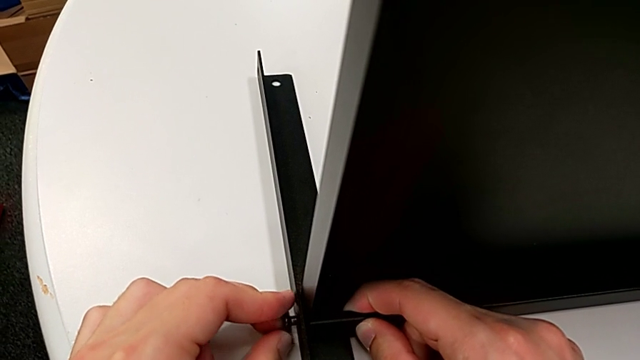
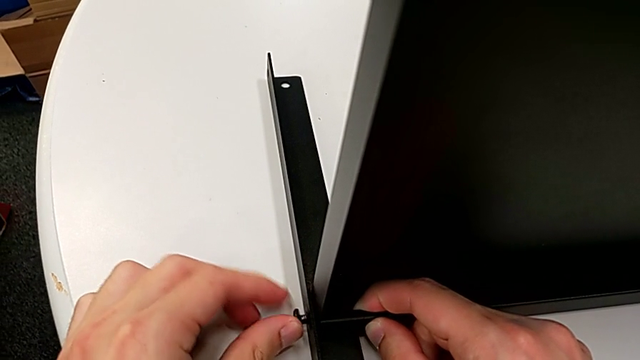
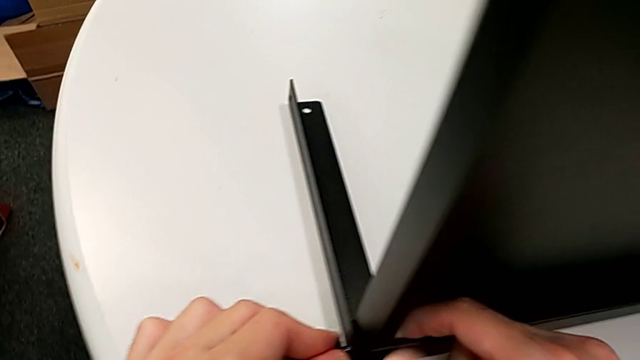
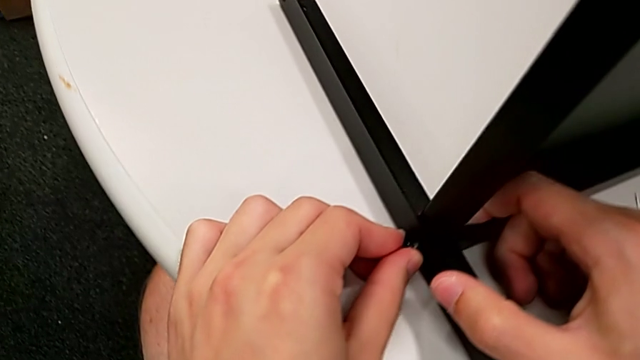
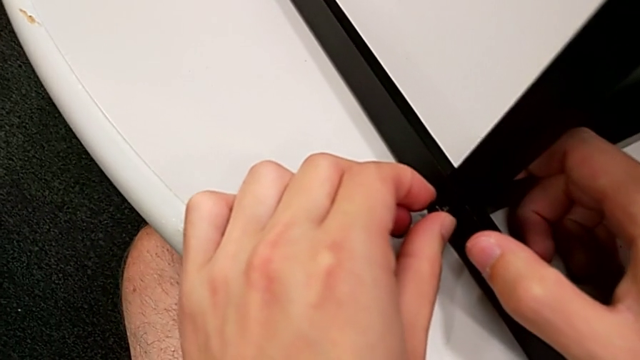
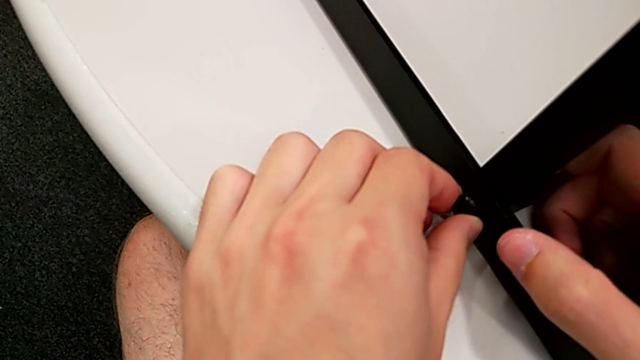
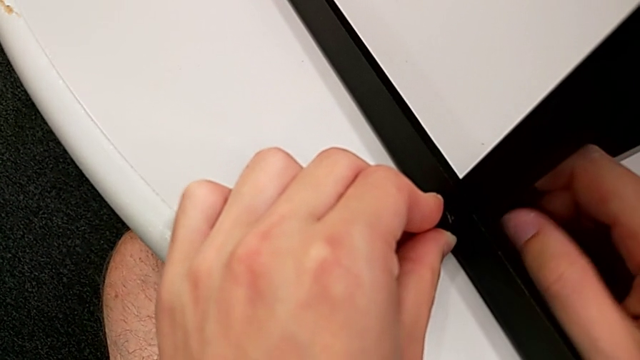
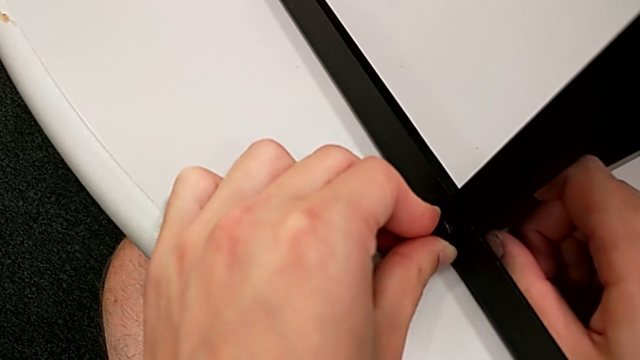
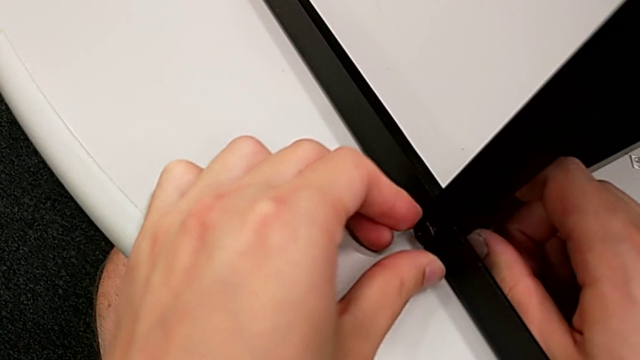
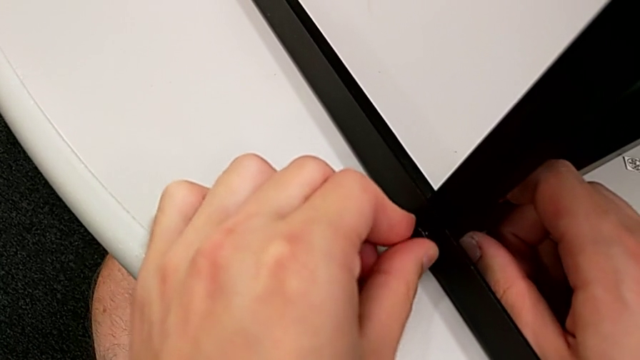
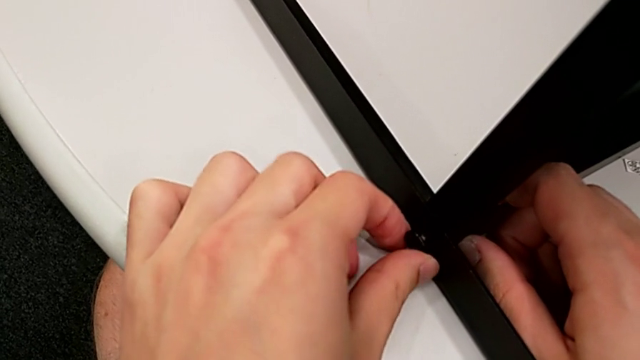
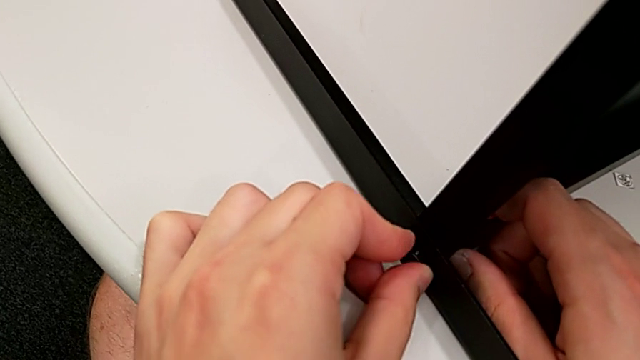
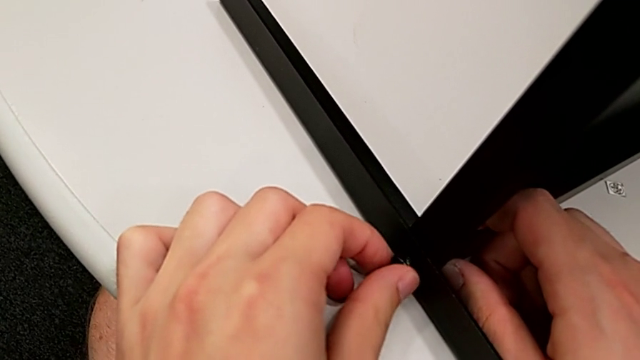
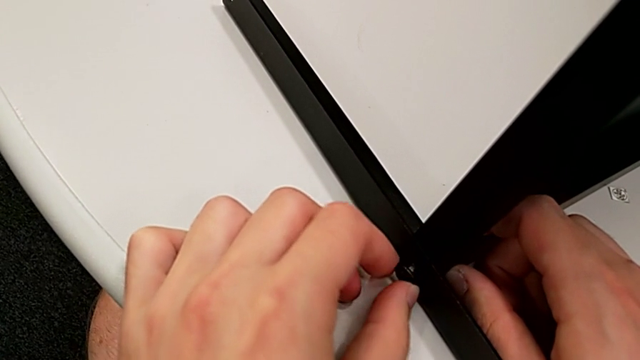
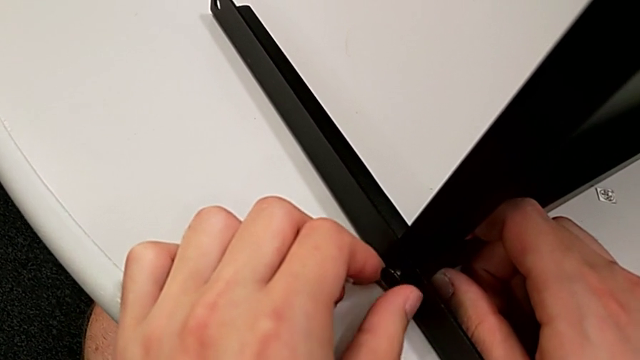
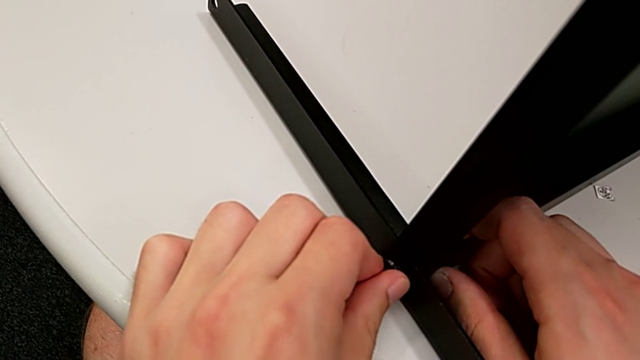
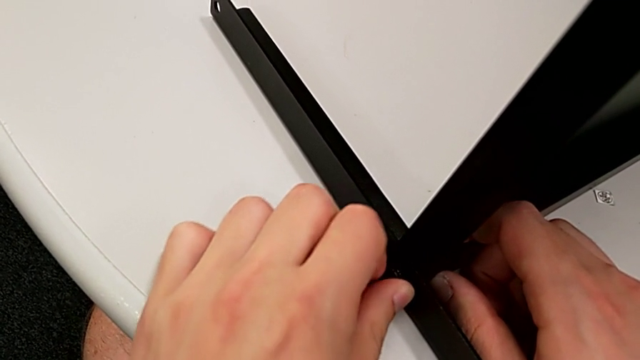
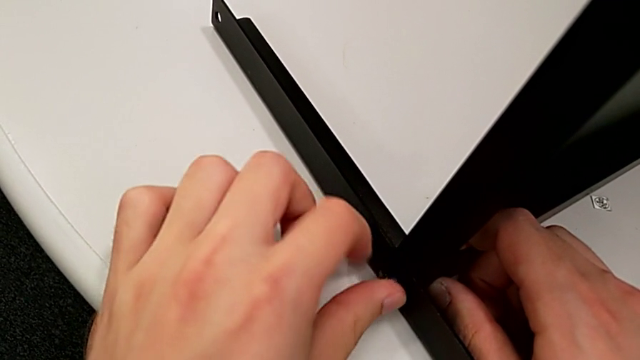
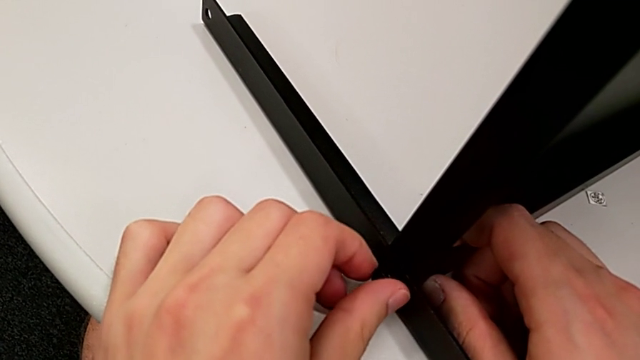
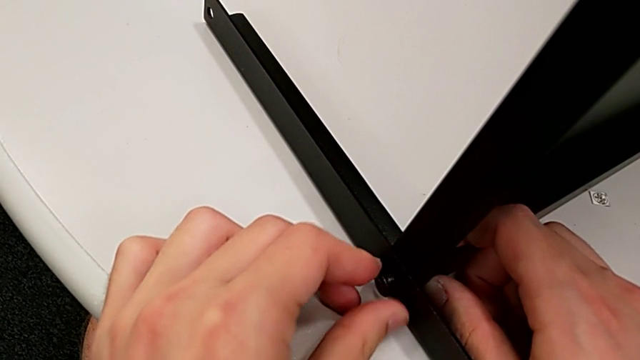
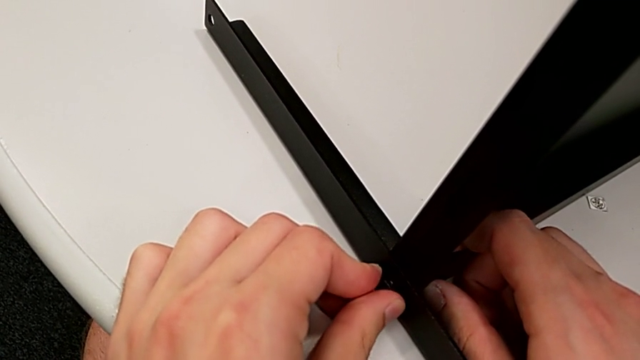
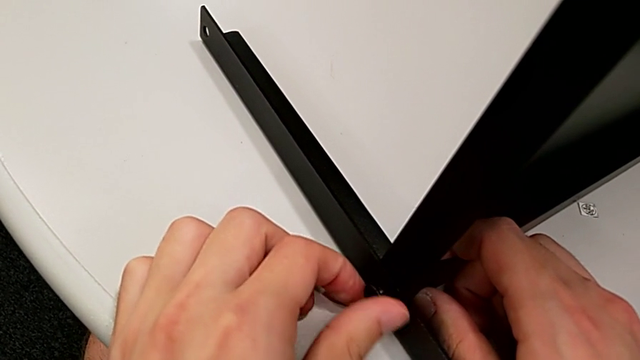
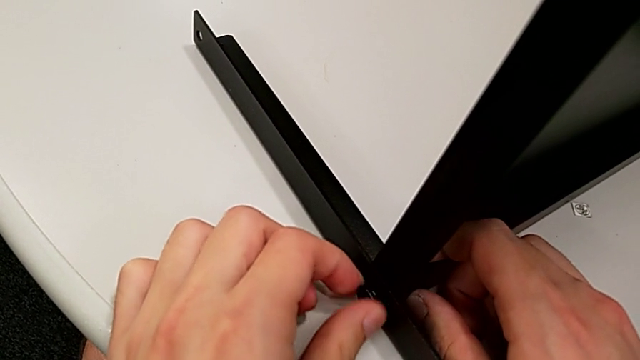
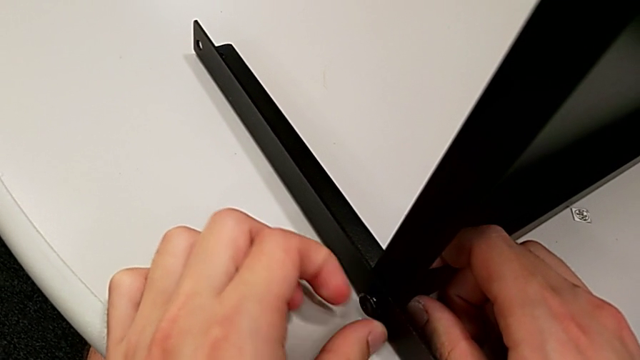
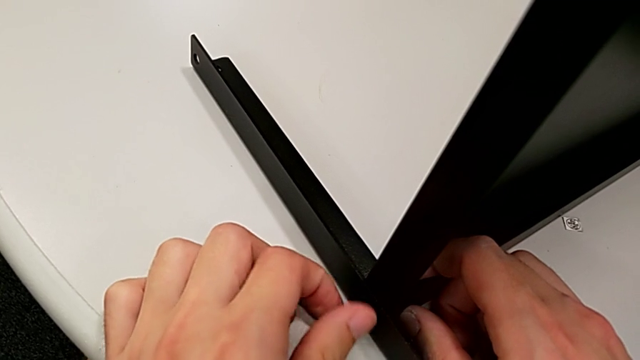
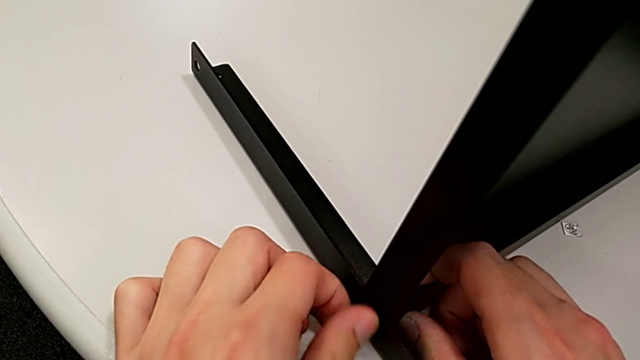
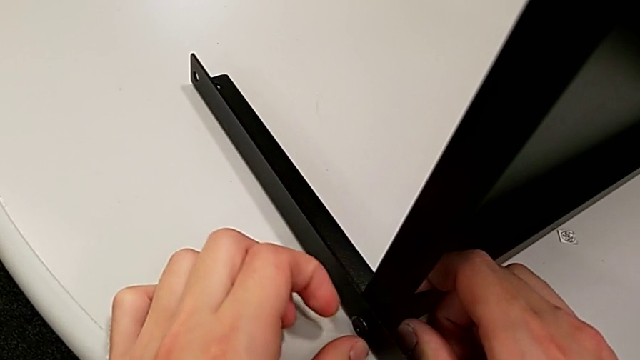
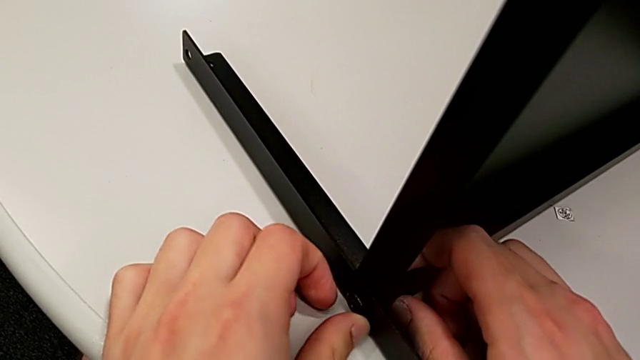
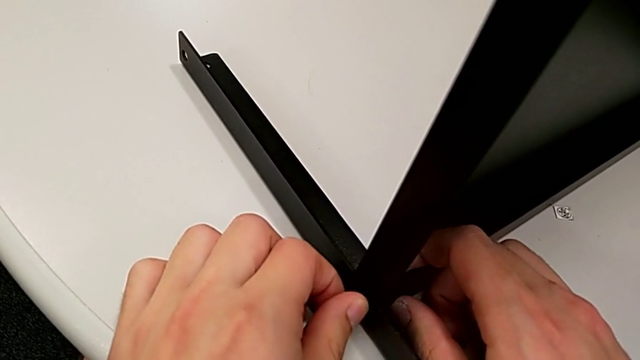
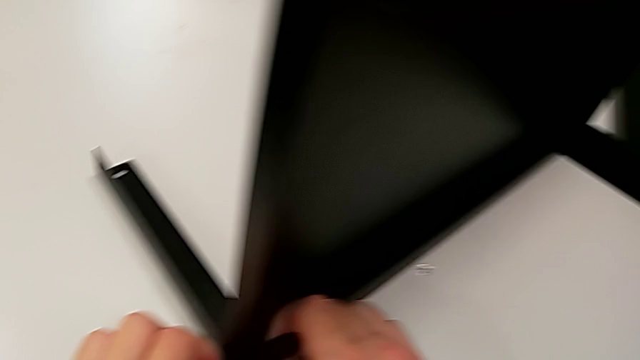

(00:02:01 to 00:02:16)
The camera wearer is screwing the second leg to the bottom tray. They keep screwing the hex socket head.

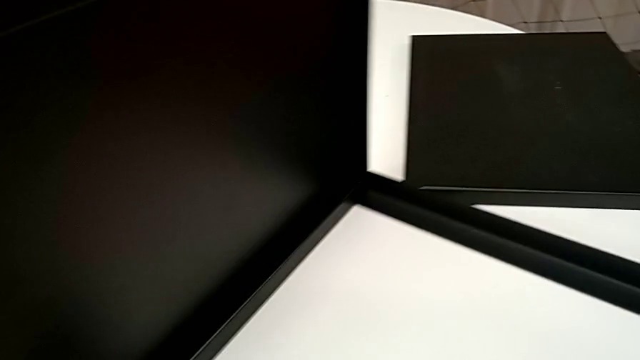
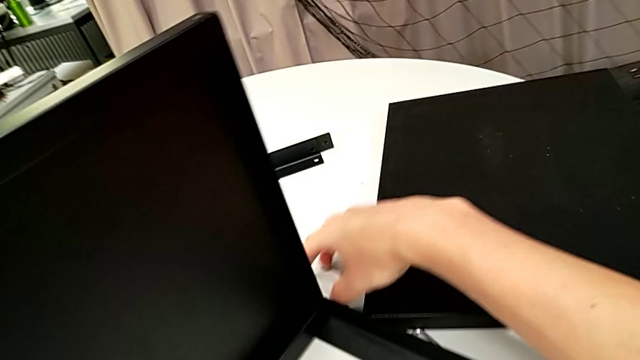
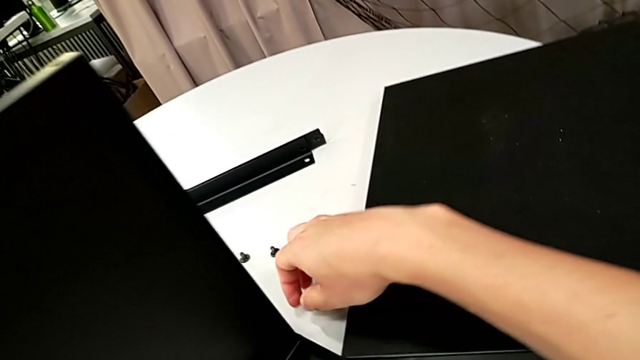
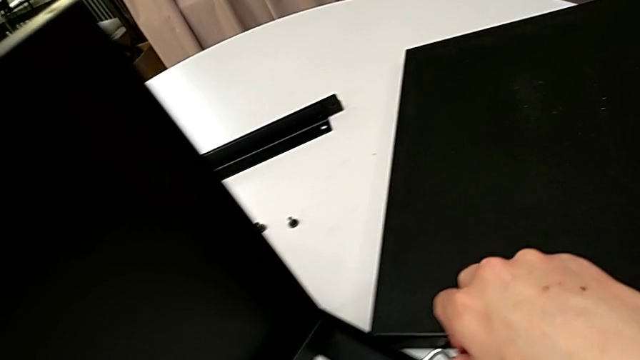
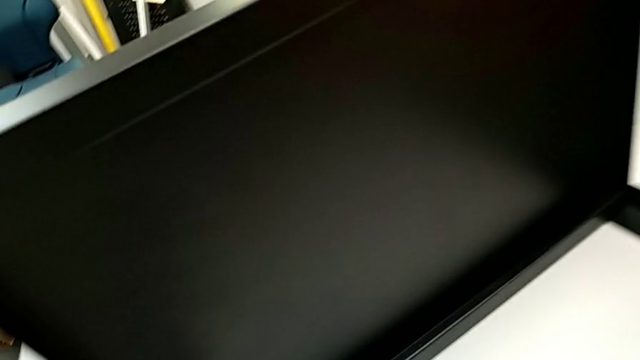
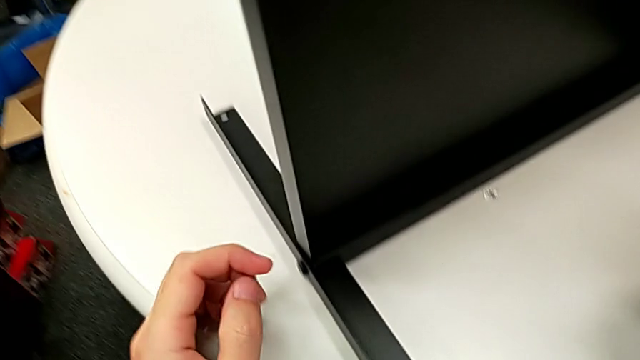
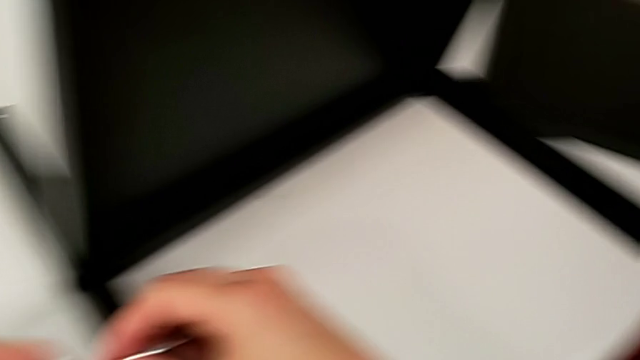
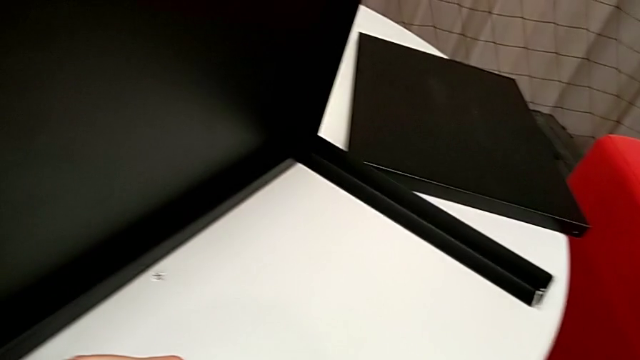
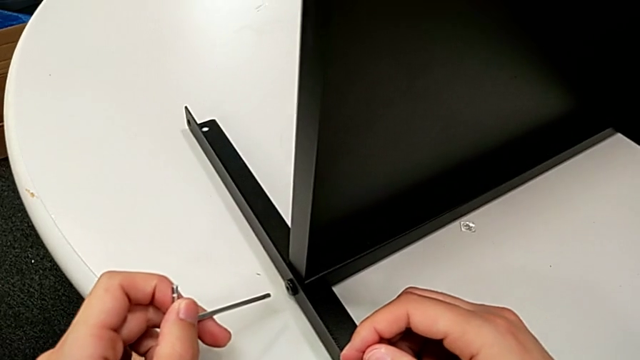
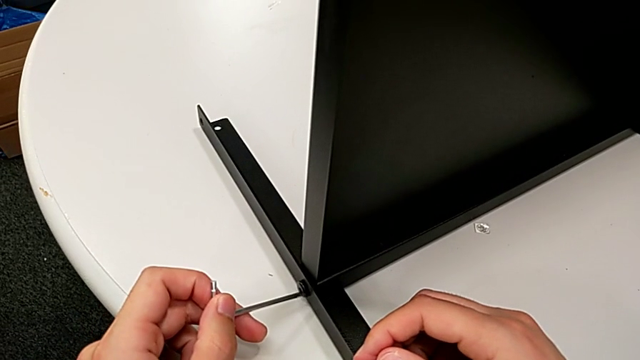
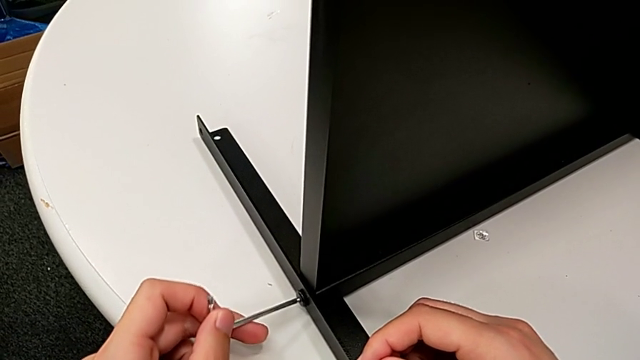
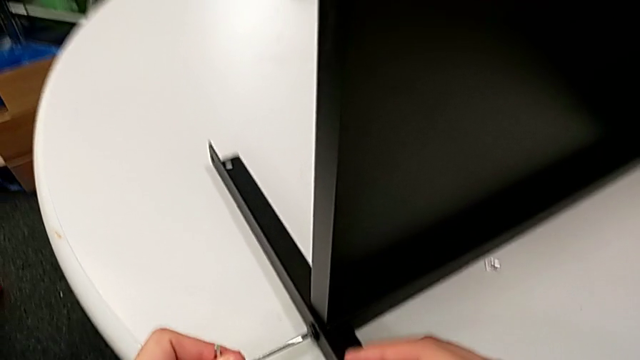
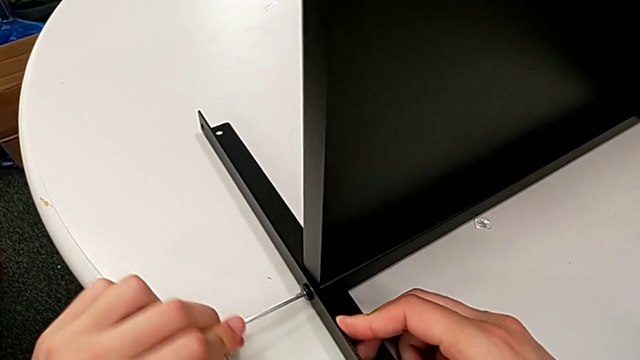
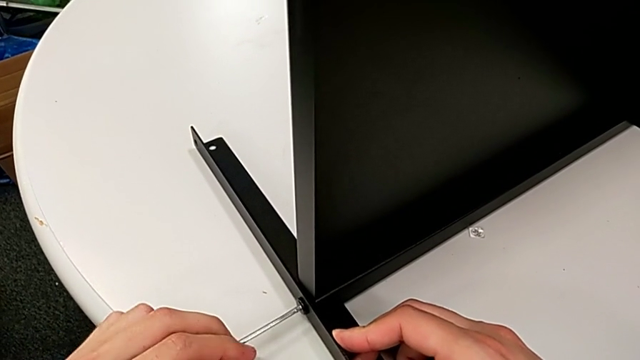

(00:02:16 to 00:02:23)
The camera wearer is screwing the second leg to the bottom tray. They grab the Allen wrench twice, wrongly insert it and screw the hex socket head.
